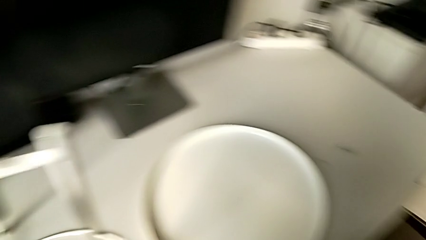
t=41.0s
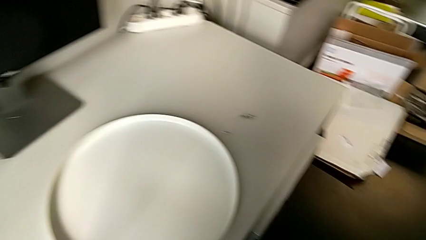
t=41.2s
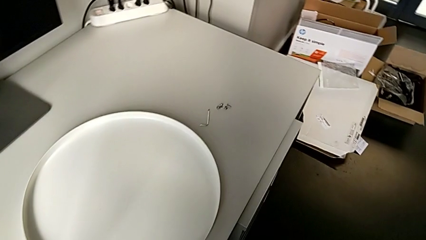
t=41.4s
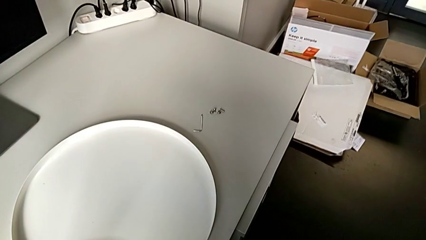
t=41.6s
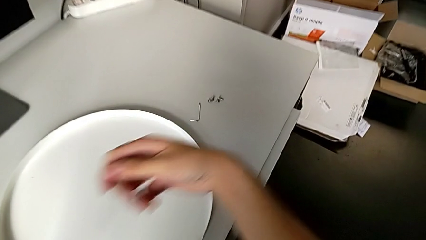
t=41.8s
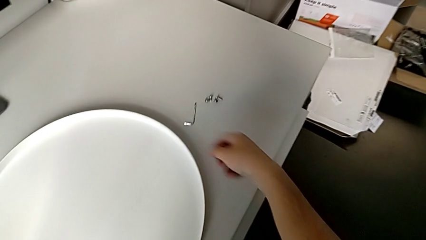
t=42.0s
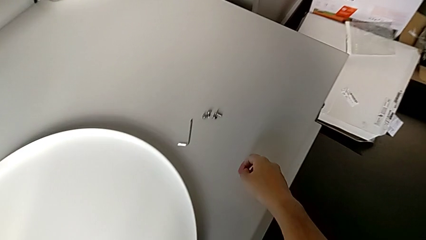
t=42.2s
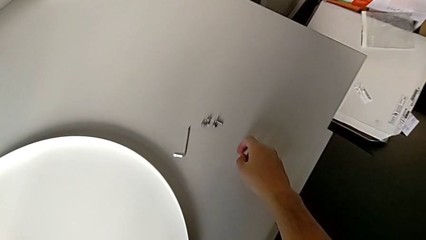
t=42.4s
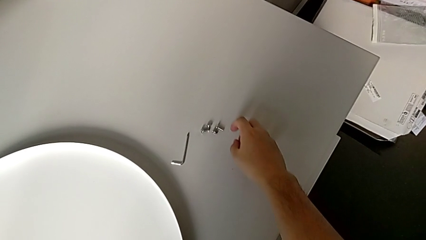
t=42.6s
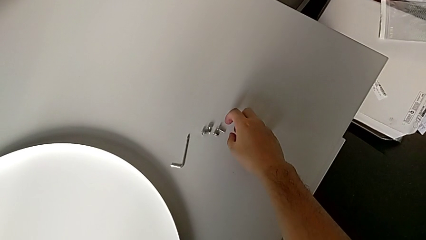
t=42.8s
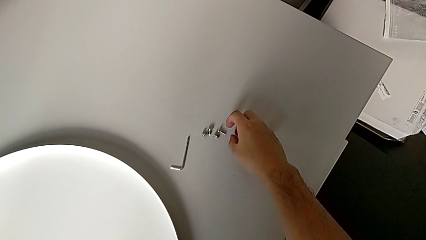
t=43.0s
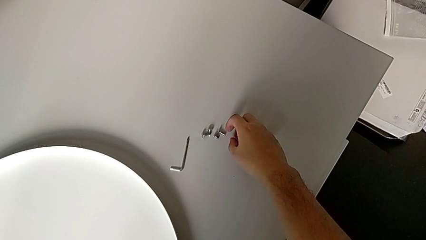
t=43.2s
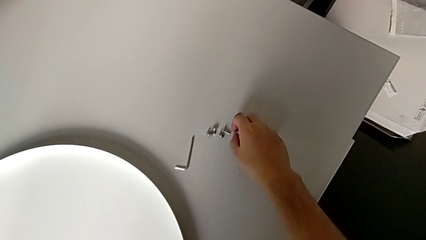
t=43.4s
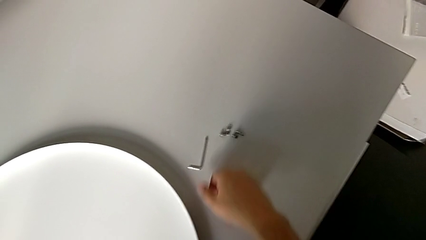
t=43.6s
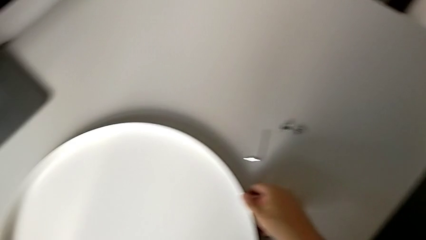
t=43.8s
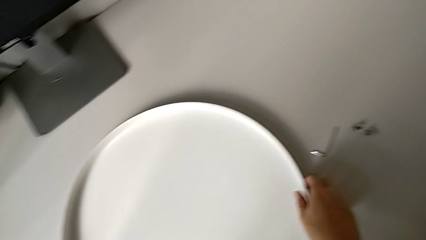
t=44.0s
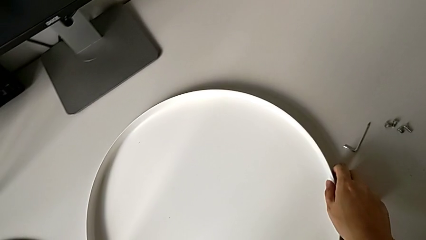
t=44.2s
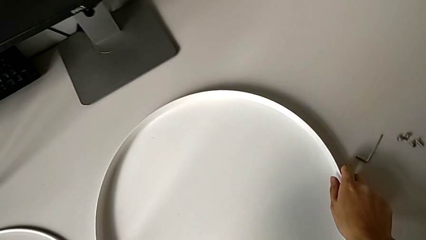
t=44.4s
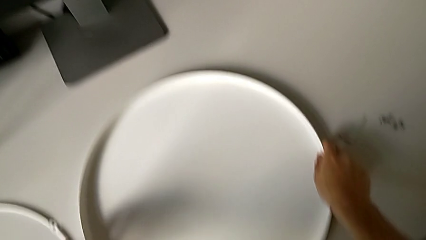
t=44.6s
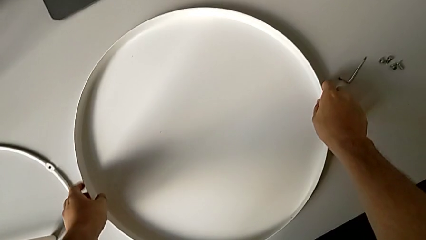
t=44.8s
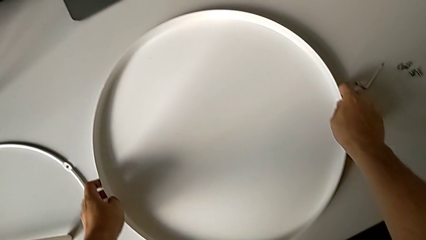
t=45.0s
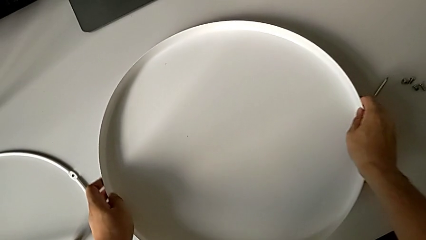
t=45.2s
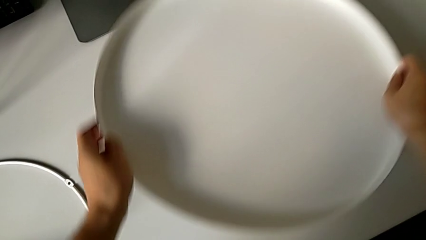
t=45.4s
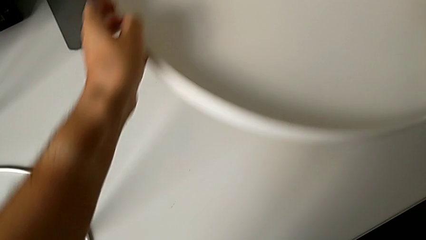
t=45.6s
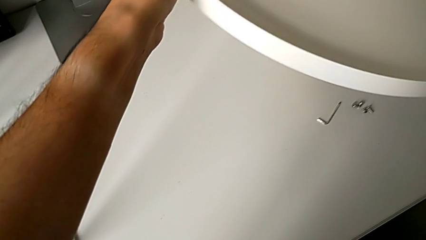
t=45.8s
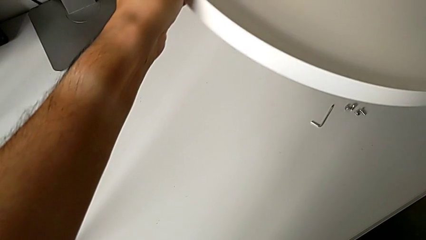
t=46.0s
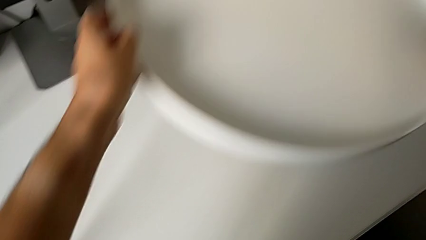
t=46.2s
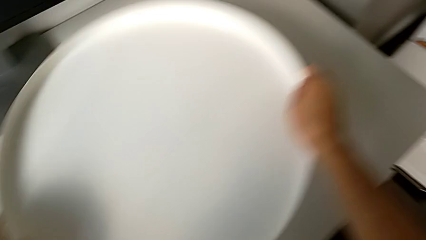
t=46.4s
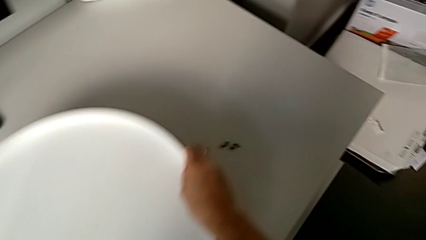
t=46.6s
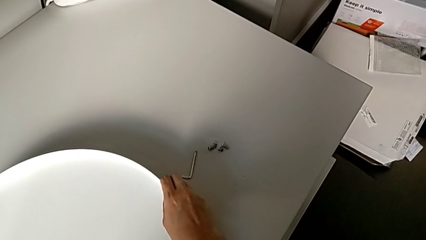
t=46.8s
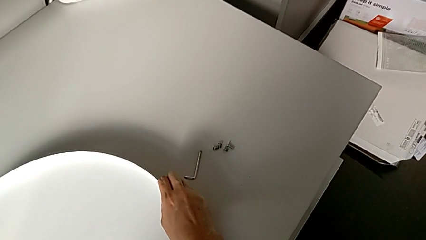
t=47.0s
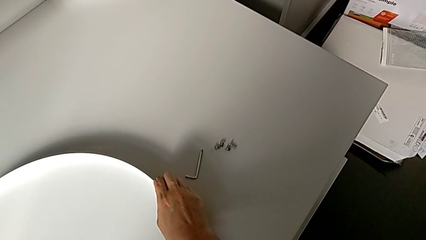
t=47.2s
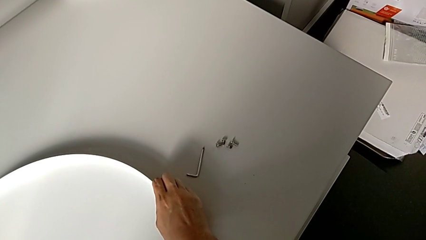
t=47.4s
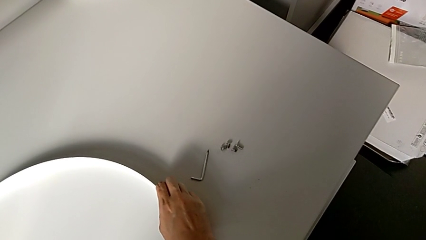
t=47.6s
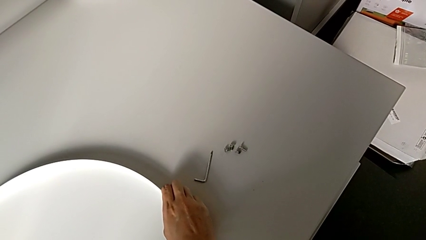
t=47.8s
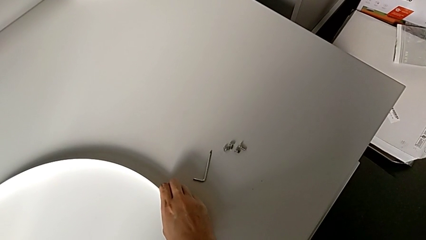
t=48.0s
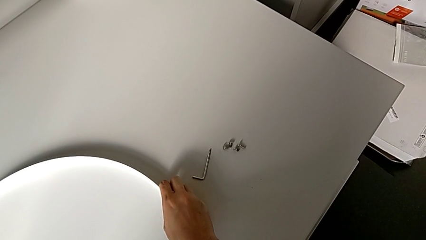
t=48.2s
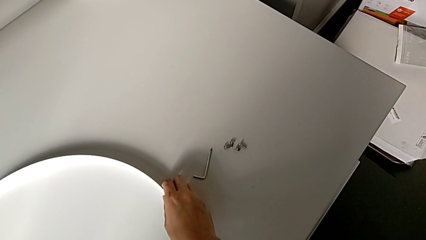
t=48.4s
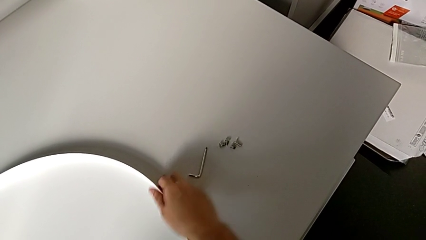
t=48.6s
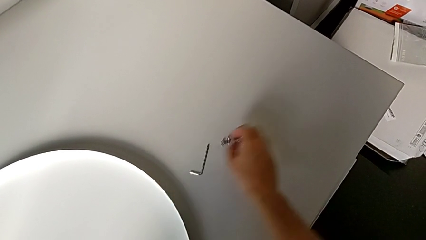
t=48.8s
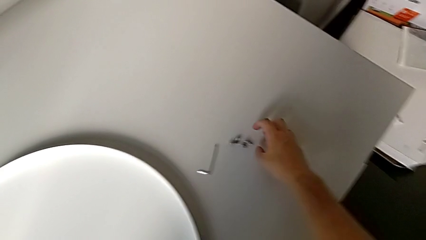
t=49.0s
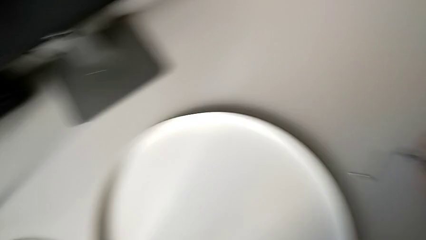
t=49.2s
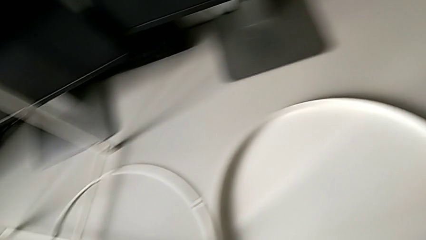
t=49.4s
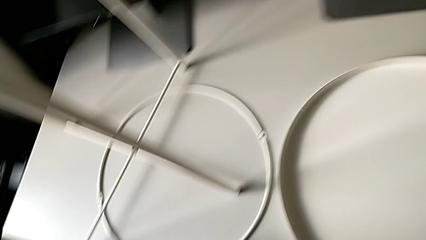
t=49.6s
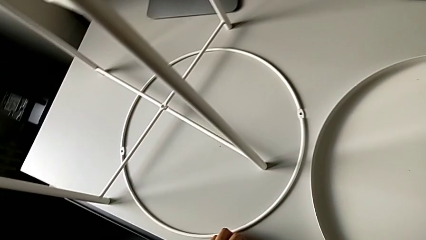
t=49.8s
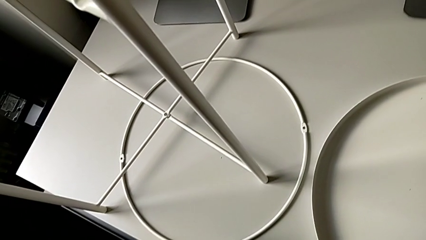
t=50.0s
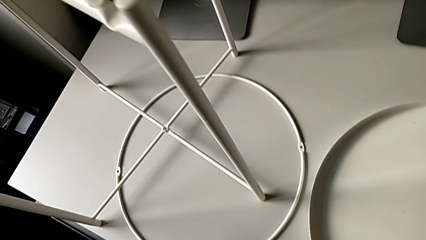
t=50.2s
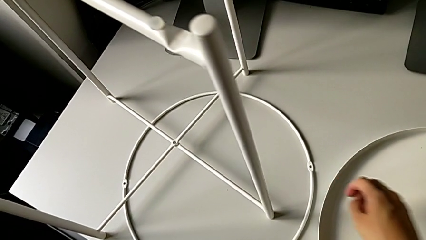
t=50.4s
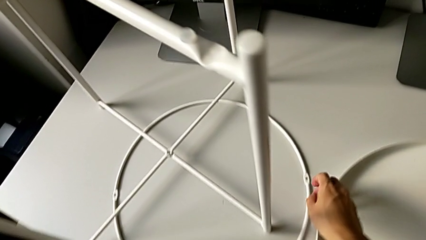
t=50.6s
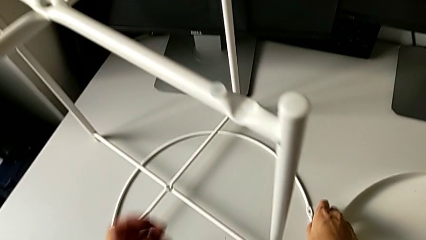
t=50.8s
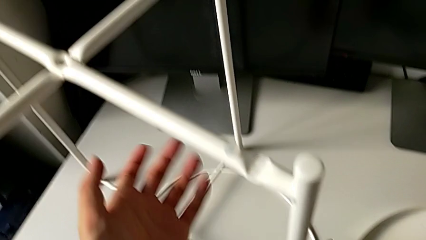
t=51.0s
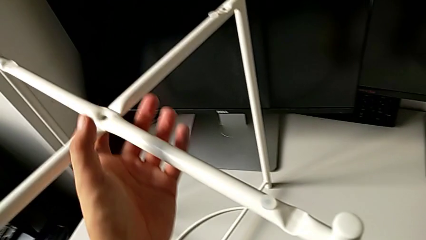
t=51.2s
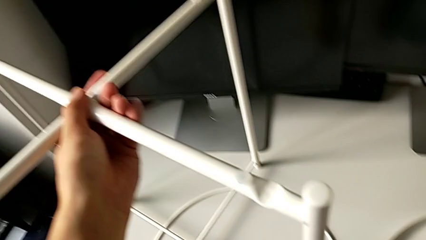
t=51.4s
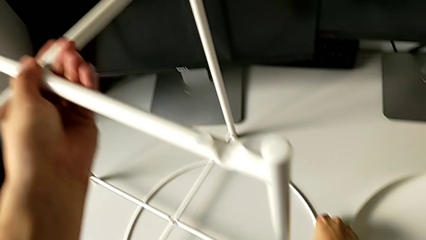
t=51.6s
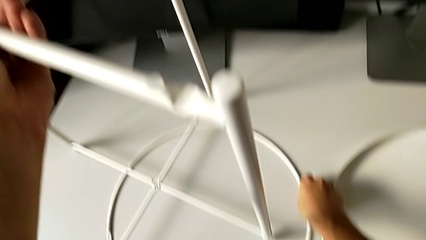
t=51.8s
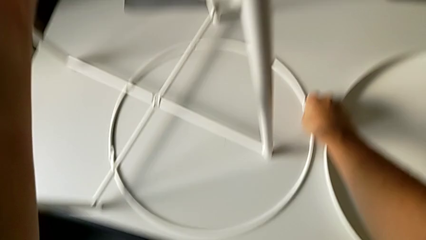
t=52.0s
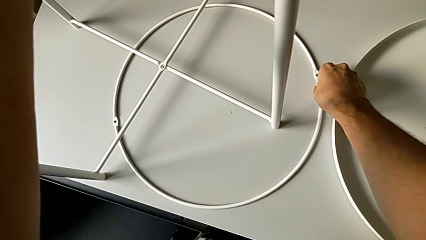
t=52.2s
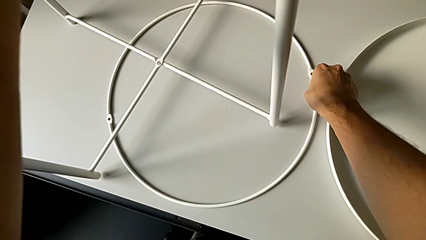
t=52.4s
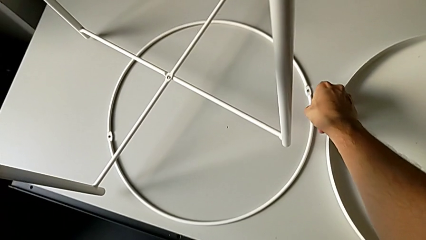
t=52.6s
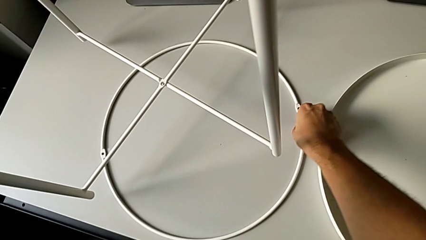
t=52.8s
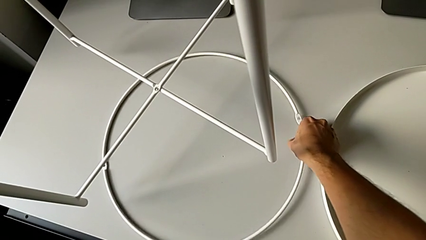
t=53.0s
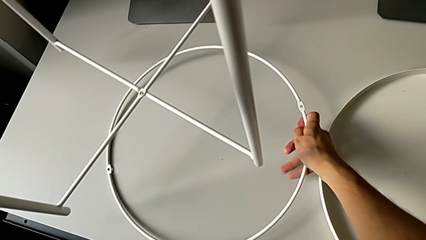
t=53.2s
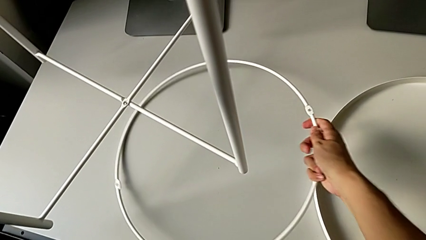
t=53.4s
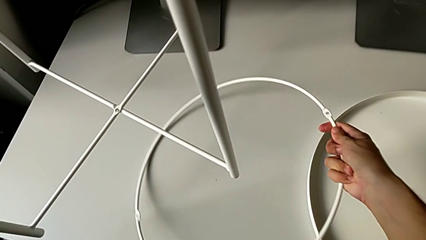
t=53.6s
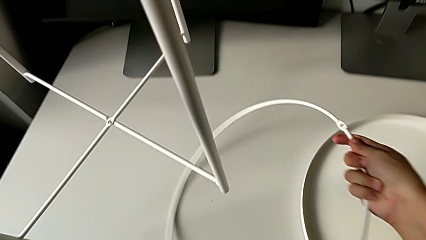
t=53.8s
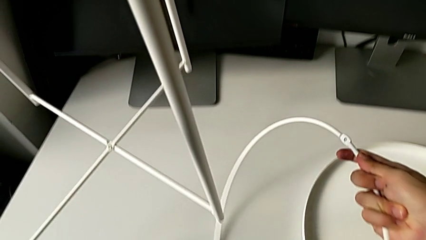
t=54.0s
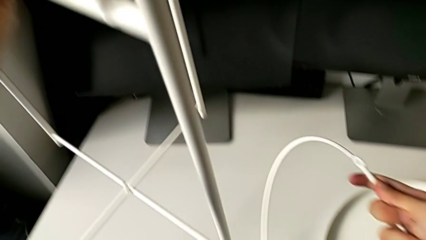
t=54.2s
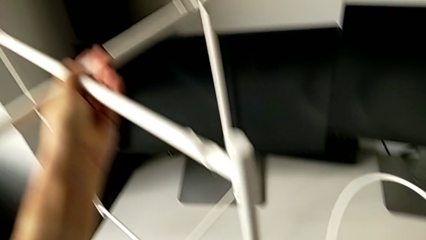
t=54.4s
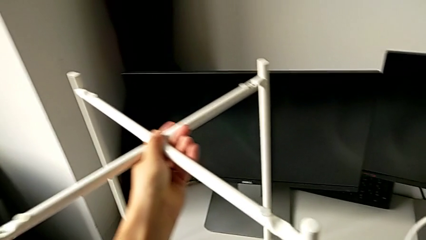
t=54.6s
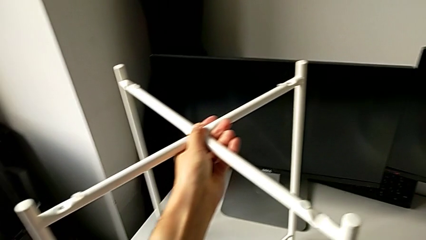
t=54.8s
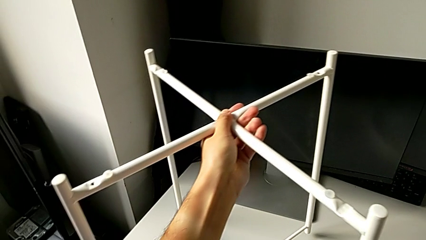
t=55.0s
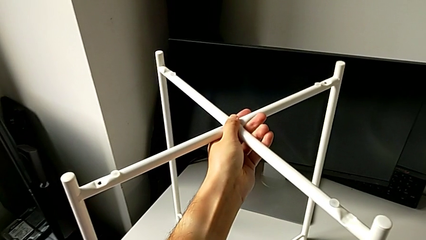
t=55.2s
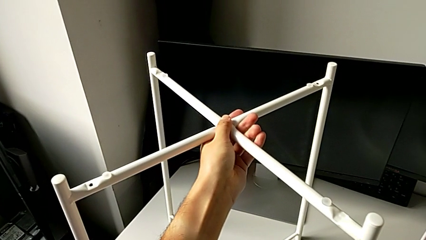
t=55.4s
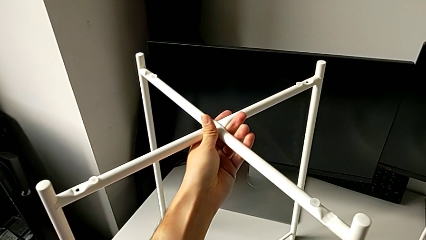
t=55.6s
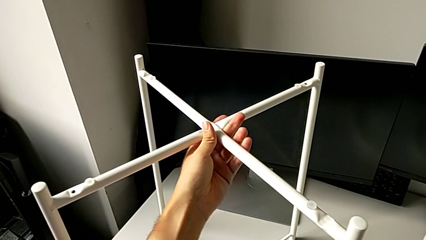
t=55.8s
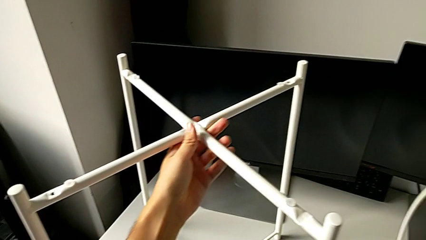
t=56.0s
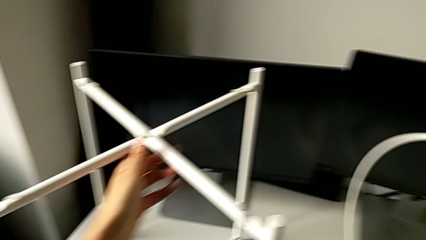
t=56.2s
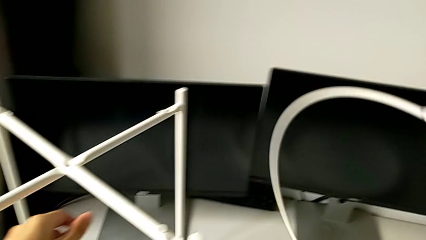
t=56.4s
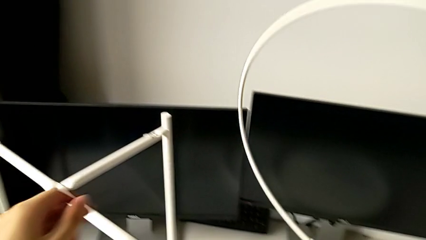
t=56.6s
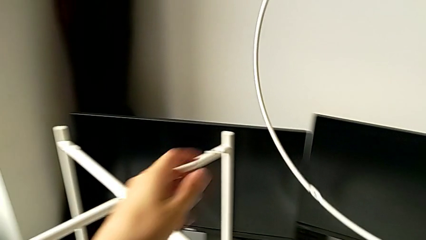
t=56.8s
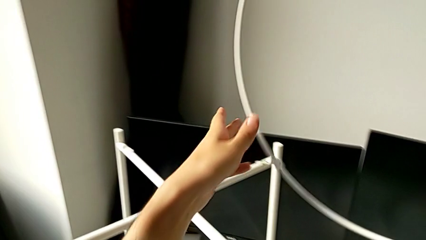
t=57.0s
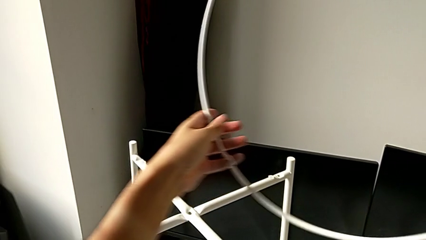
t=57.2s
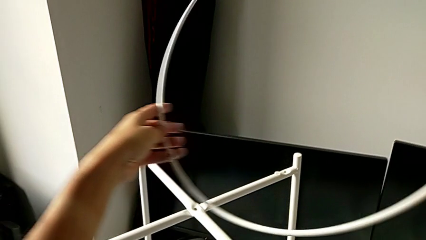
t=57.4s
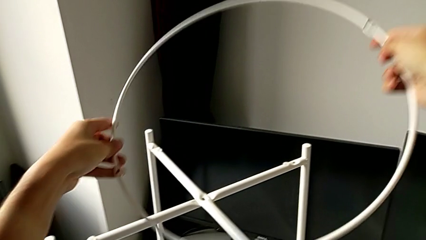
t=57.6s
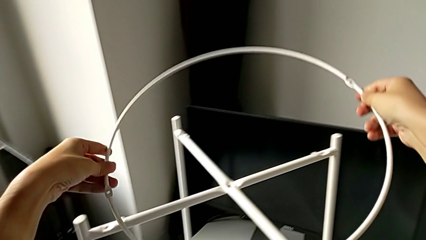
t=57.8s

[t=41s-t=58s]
The camera wearer is attaching the circle to the legs. They inspect the circle, grab the tray, lift it and place it. They inspect the circle and lift the leg. They hold the leg with the left hand and grab the circle with the right hand. They place the leg and lift the circle.
